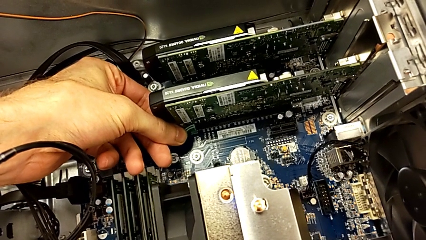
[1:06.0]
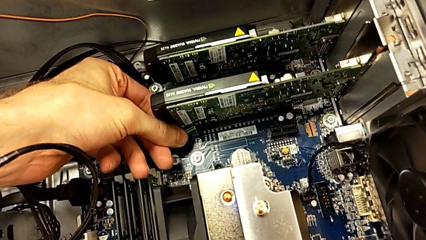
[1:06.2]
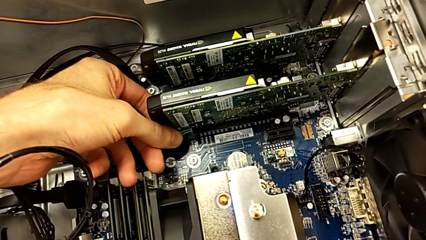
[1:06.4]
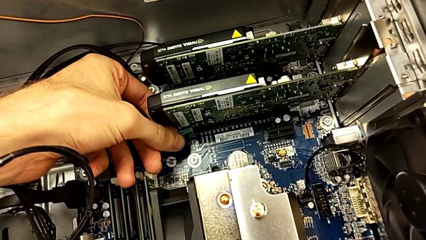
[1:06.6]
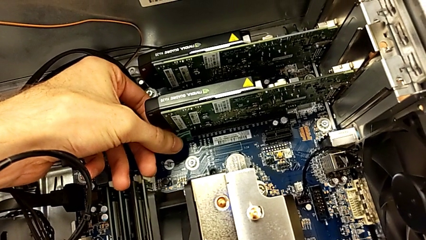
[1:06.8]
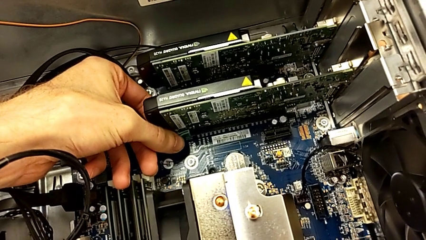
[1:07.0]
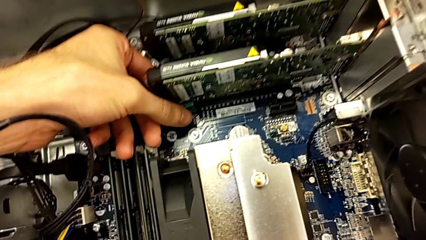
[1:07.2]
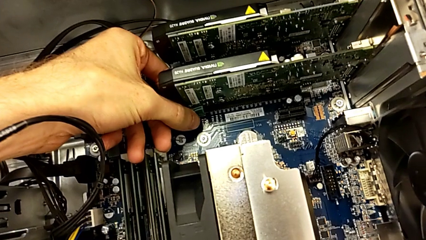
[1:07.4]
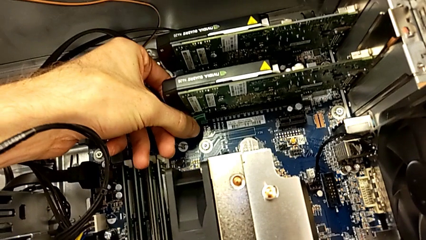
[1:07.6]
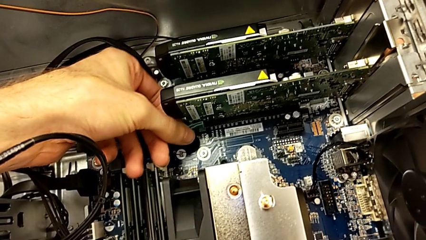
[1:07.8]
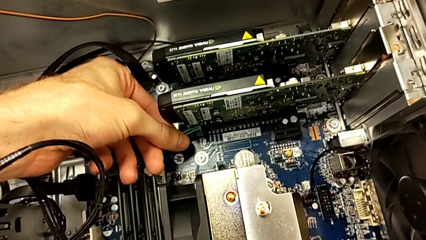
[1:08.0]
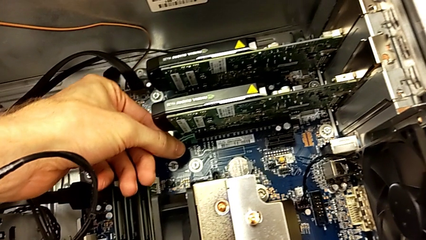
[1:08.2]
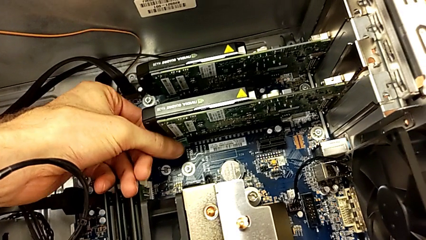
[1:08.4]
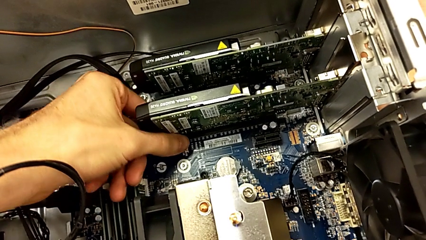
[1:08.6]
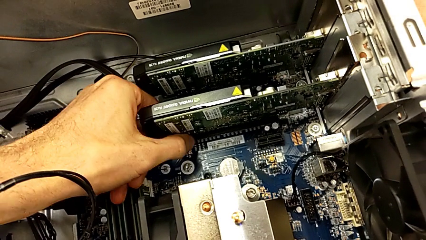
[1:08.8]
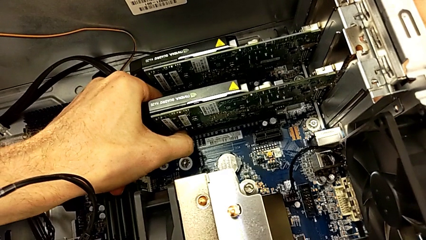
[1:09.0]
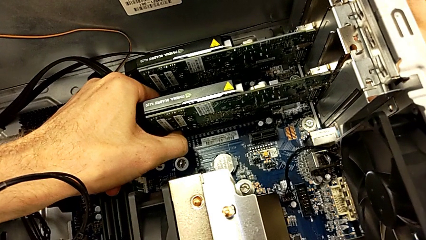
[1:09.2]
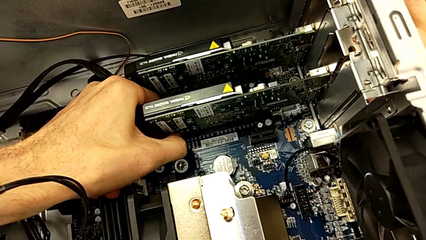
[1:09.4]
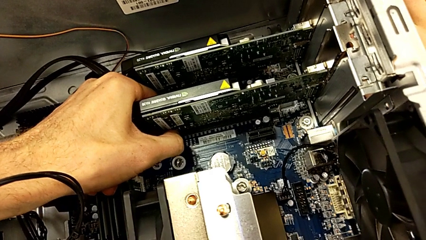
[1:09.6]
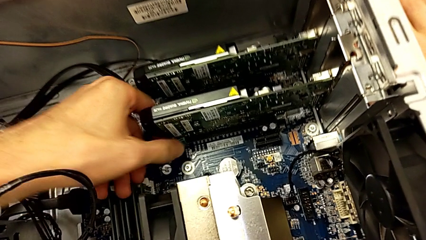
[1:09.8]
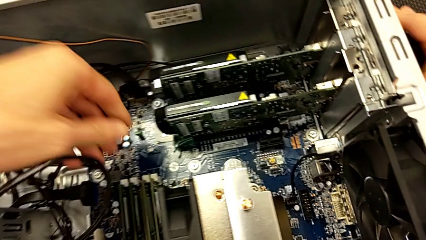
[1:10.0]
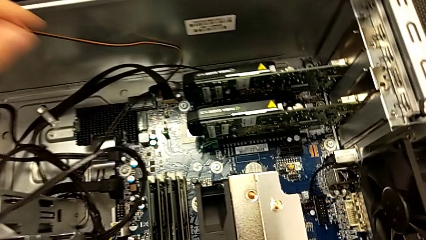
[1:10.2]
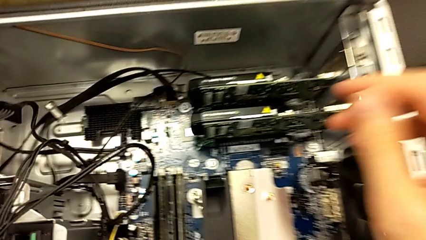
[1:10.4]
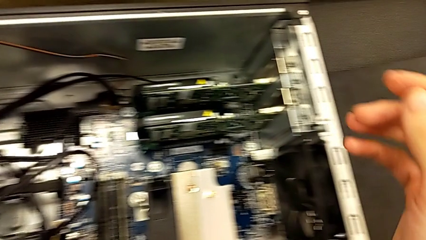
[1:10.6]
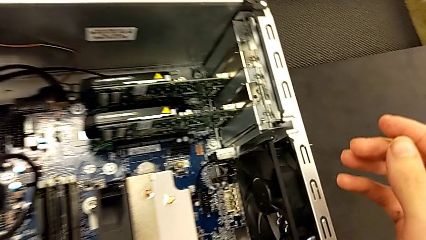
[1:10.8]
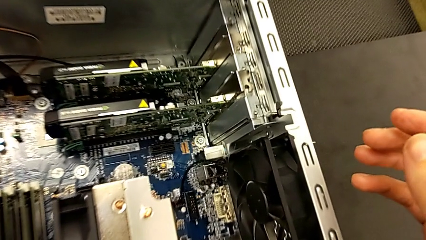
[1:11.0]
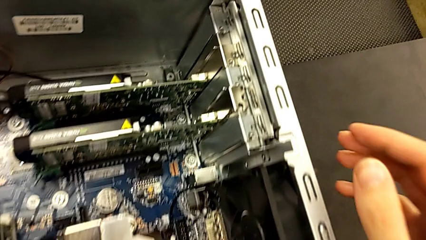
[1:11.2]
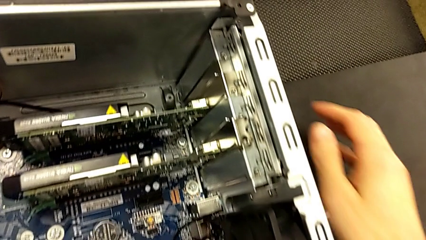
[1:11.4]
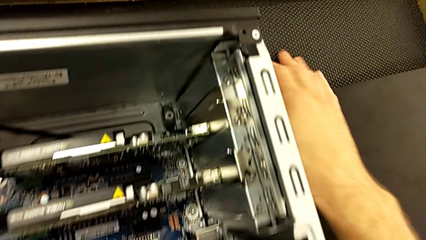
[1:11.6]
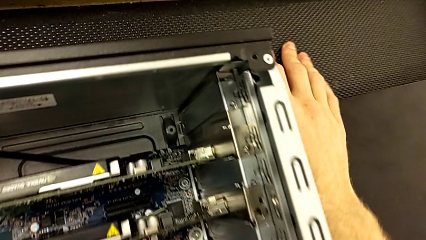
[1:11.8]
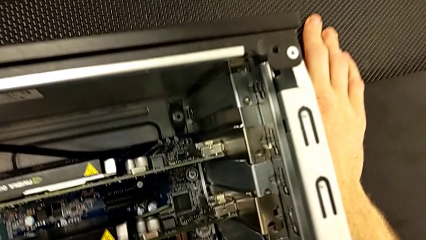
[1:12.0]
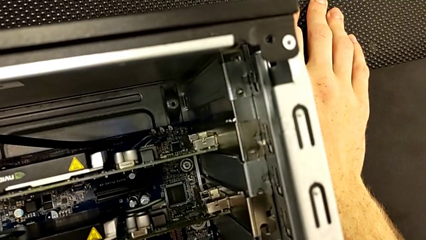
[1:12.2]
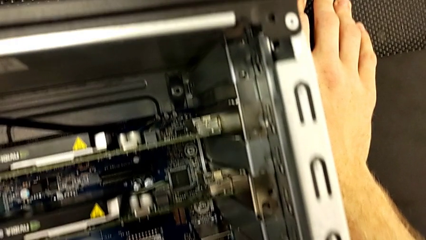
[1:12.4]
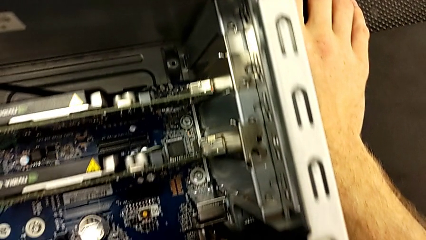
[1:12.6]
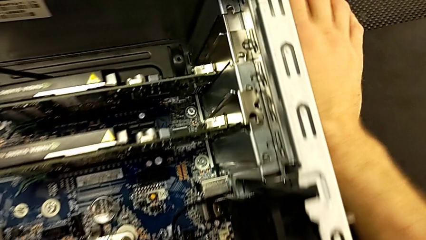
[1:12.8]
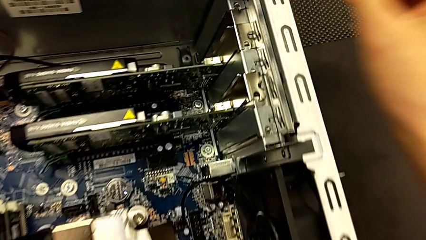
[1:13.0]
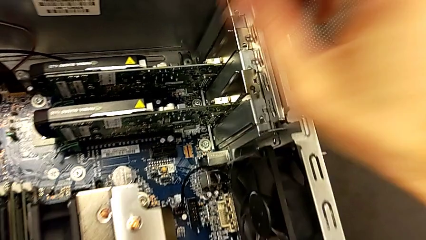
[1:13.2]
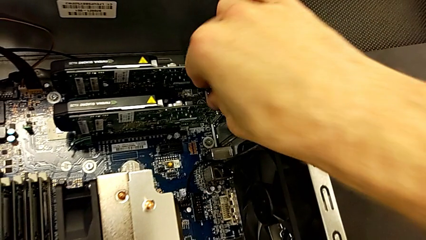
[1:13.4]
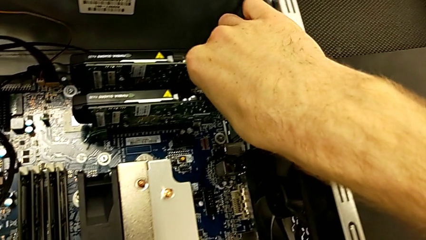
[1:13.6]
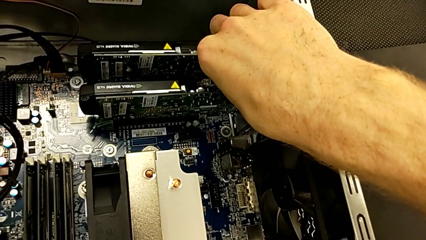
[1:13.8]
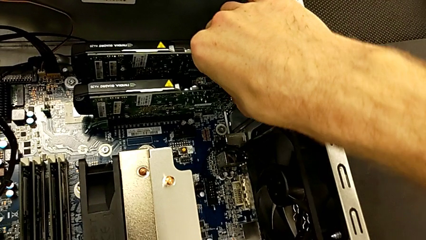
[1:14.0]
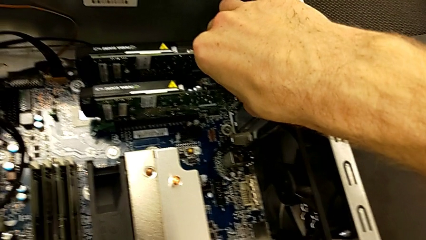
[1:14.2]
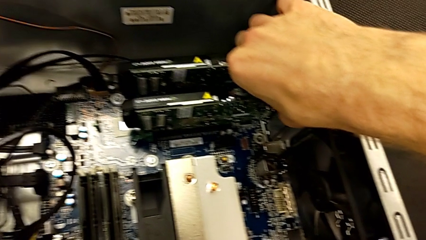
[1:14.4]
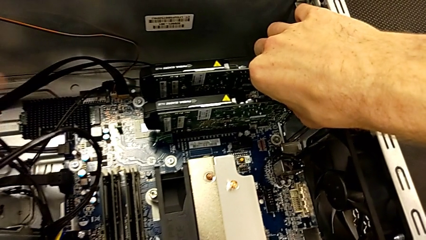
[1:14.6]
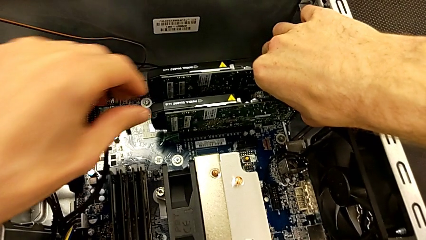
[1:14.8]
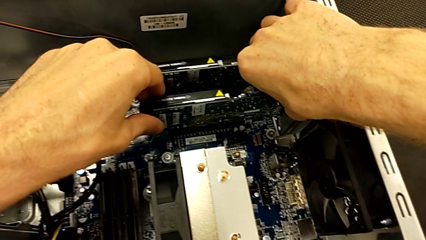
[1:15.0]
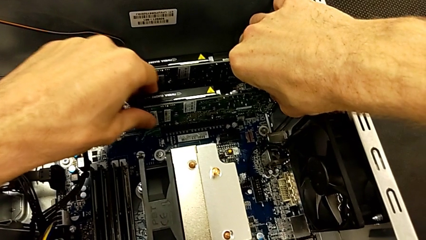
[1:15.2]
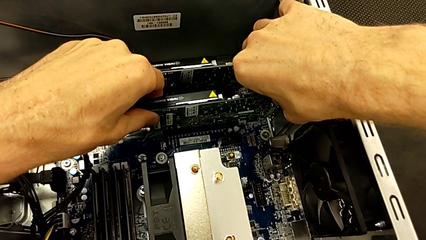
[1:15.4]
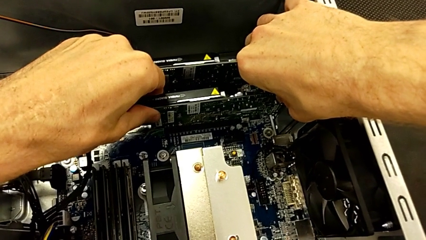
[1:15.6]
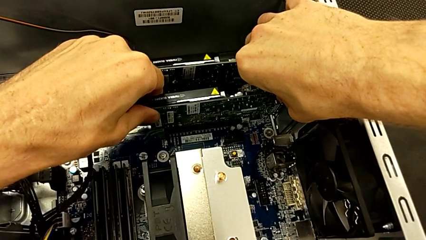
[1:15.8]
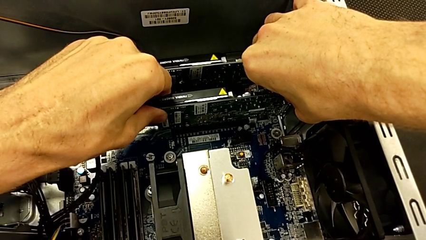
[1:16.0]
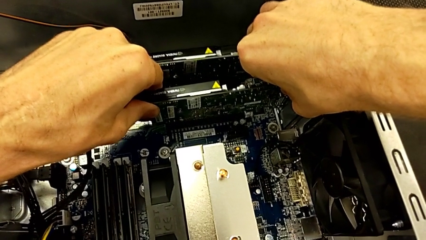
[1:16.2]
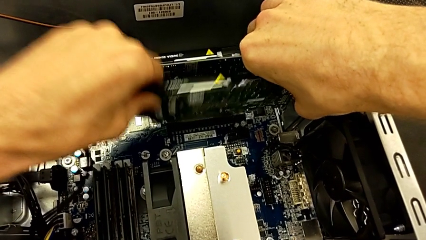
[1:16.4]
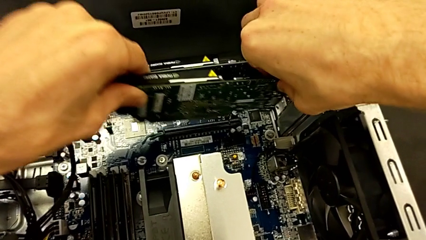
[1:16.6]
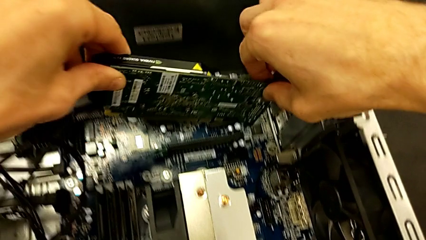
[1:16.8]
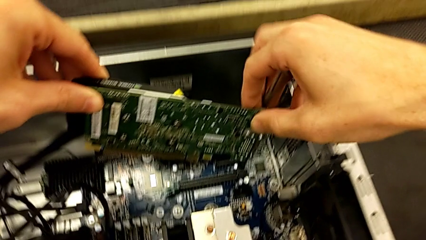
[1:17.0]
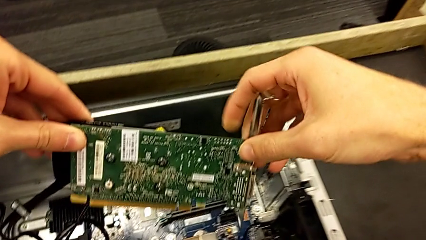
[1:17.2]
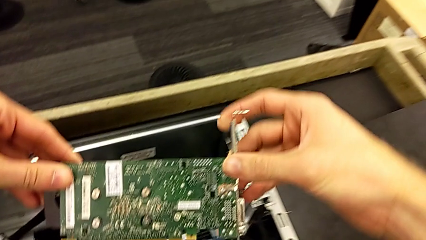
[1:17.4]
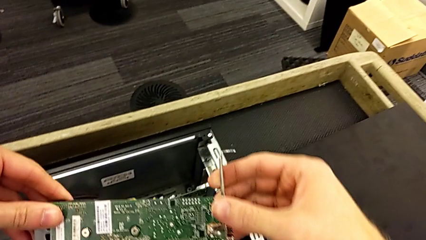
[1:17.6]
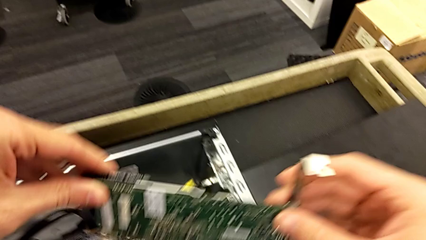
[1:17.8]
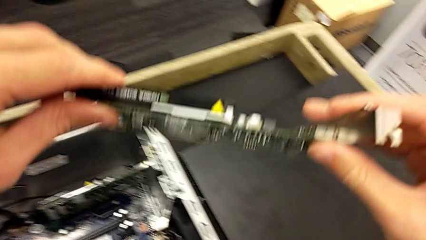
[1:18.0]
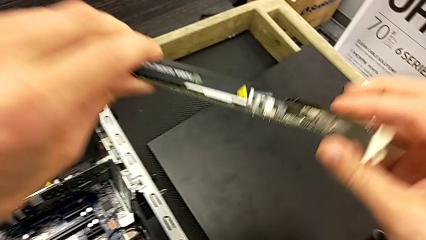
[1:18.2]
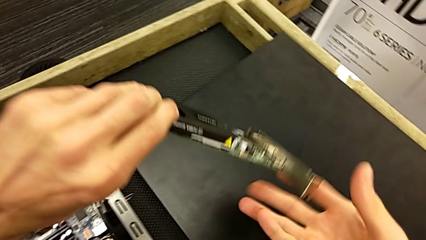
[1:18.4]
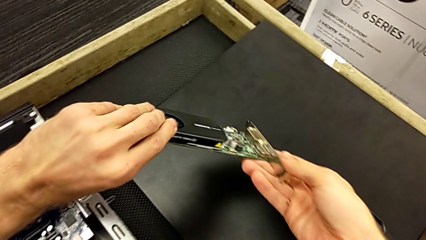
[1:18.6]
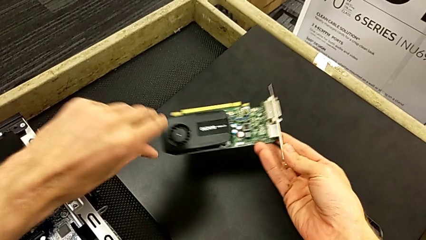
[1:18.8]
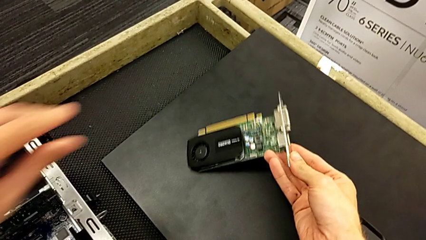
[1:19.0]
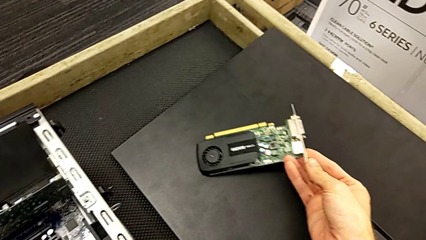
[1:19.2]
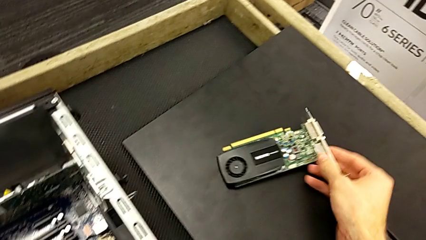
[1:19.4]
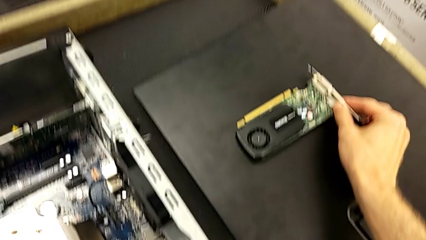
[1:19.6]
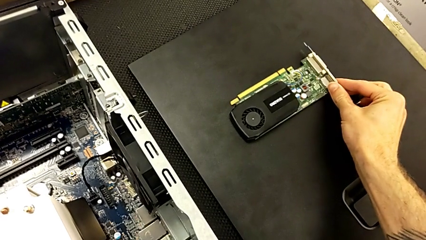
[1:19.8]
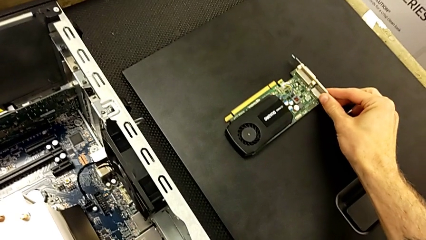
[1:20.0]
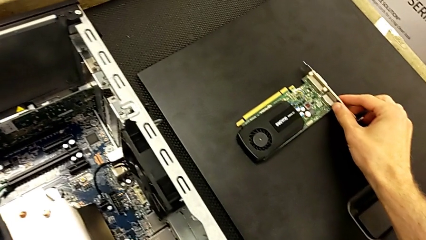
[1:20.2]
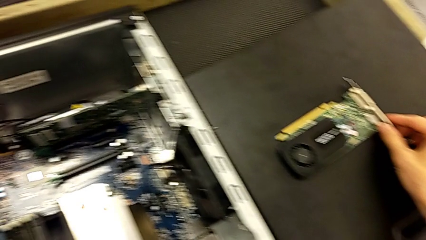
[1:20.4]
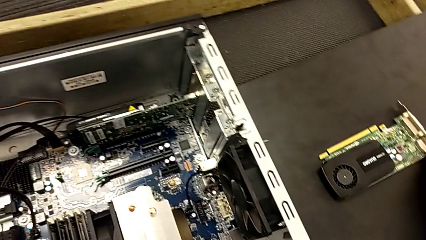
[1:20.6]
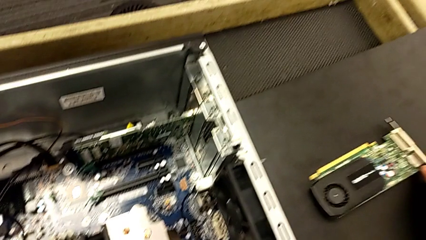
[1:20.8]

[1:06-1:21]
The camera wearer is removing the first graphic card. They keep pressing the release button, grab the second graphic card, pull it, withdraw it and place it.

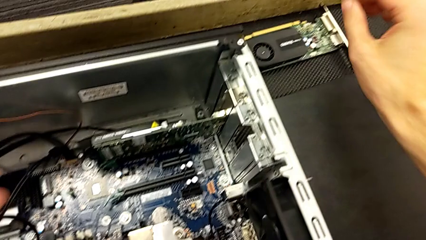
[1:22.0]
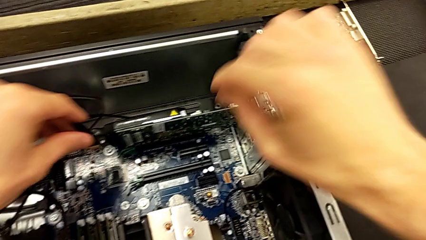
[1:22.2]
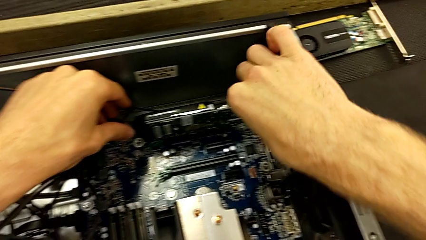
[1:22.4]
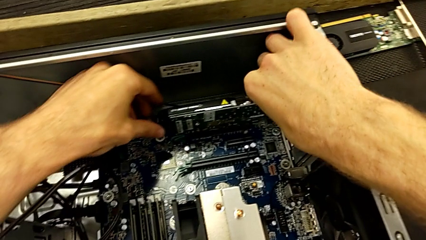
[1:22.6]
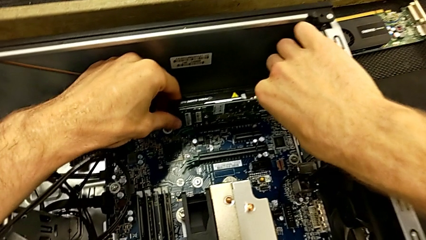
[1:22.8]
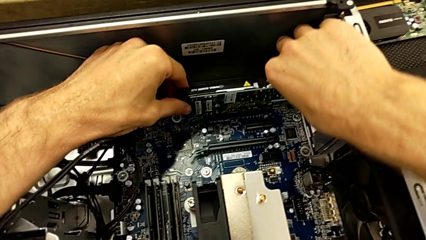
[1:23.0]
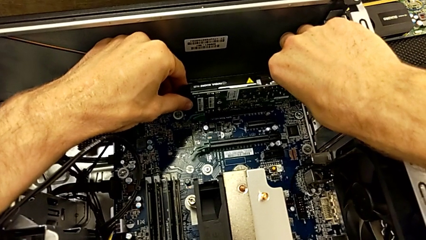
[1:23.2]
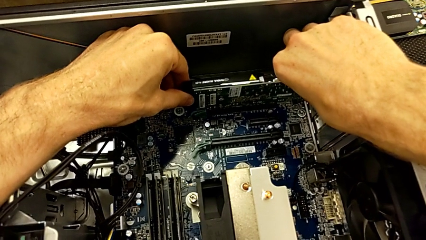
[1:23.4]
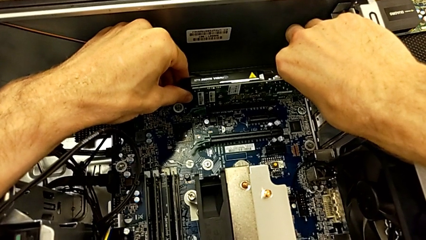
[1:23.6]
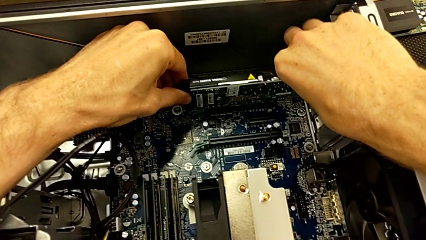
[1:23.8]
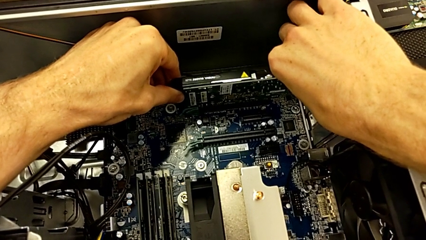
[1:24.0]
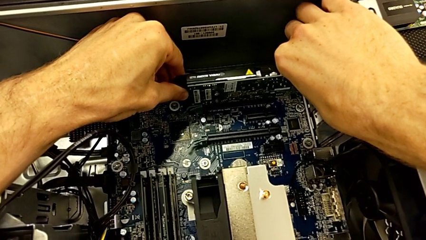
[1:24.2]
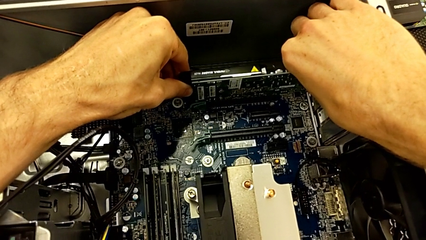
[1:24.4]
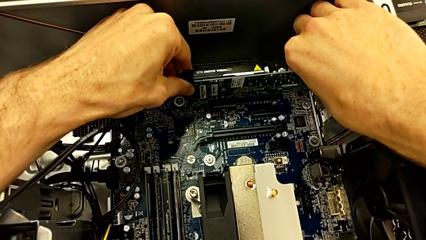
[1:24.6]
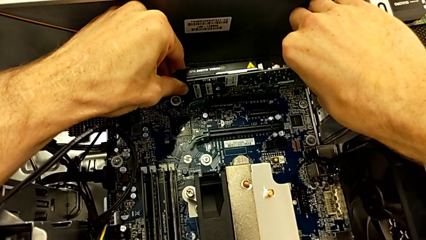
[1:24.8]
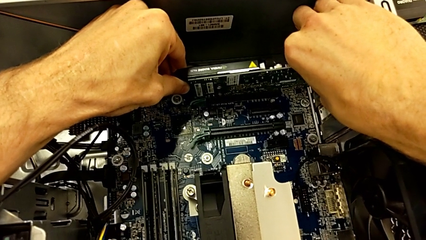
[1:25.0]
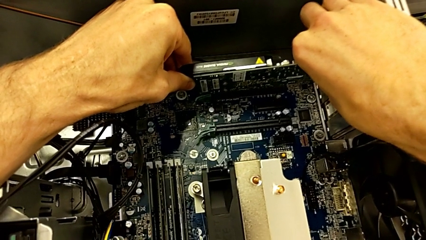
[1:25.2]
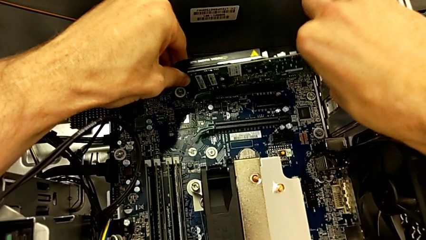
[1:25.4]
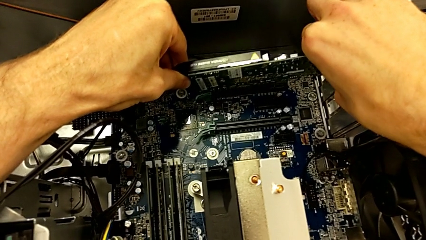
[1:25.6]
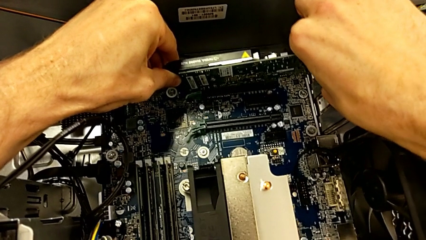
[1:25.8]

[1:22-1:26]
The camera wearer is removing the second graphic card. They grab the graphic card and begin to pull it.
